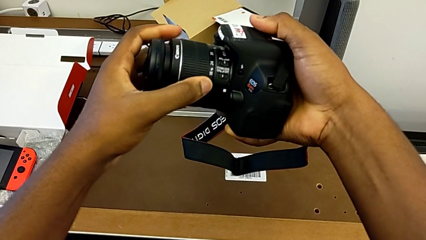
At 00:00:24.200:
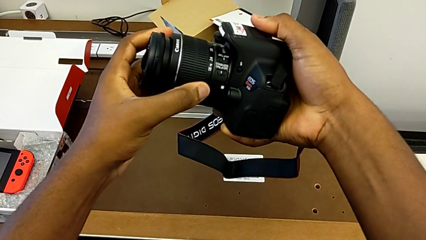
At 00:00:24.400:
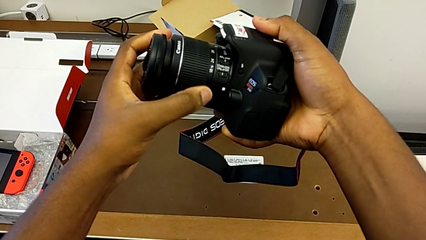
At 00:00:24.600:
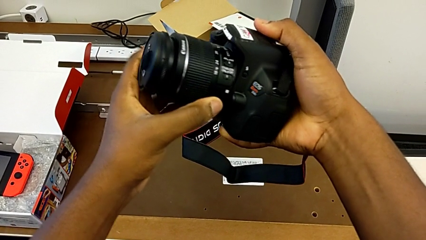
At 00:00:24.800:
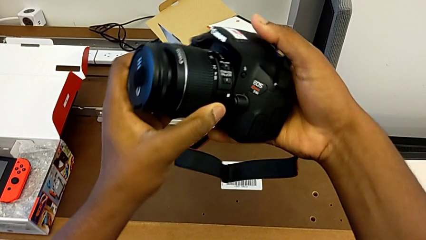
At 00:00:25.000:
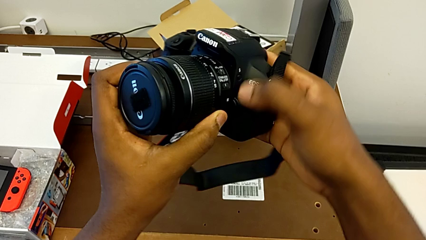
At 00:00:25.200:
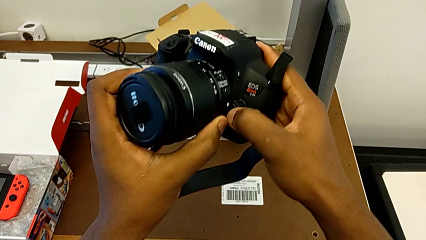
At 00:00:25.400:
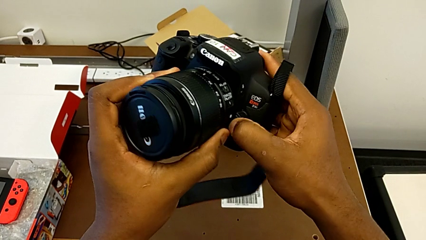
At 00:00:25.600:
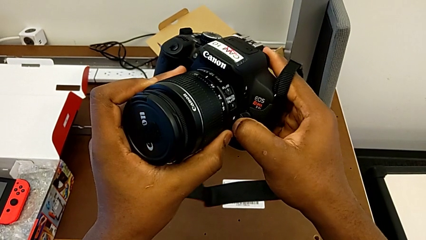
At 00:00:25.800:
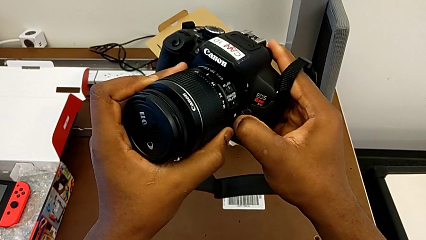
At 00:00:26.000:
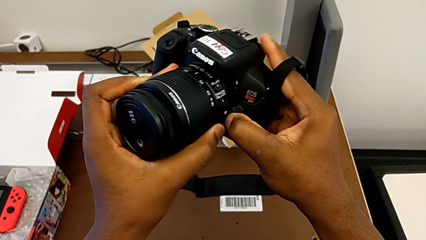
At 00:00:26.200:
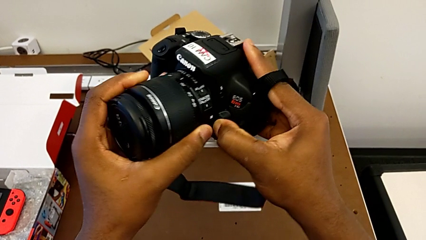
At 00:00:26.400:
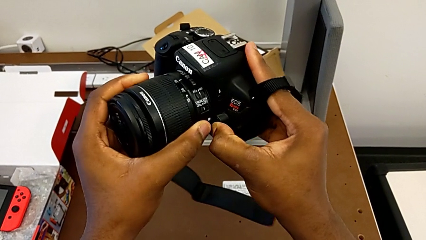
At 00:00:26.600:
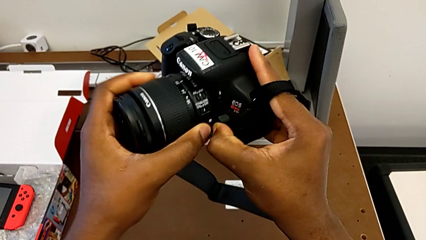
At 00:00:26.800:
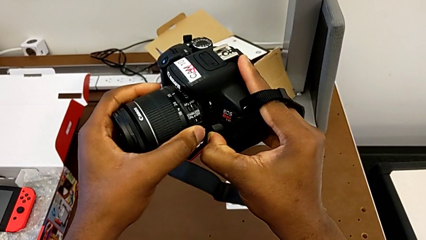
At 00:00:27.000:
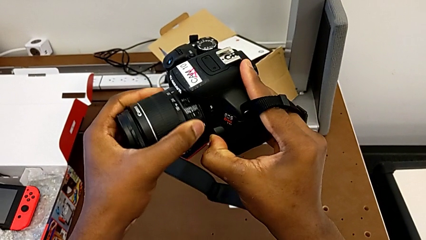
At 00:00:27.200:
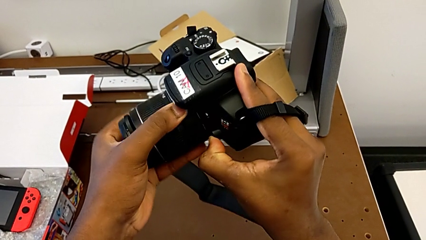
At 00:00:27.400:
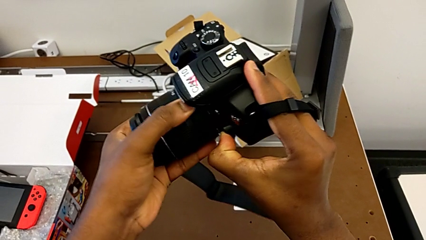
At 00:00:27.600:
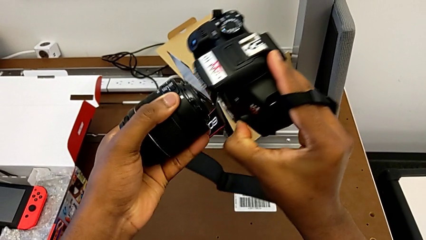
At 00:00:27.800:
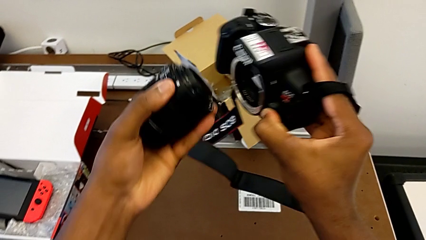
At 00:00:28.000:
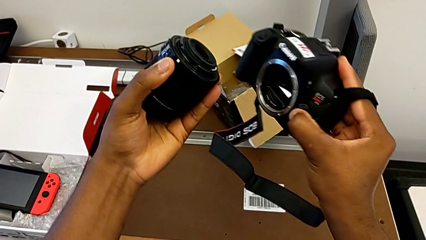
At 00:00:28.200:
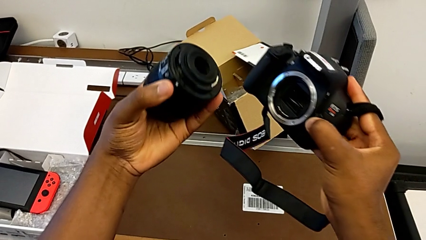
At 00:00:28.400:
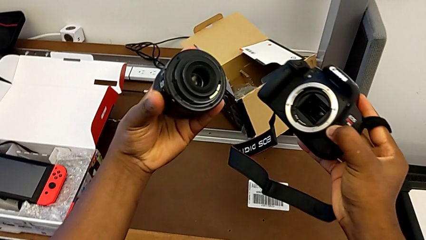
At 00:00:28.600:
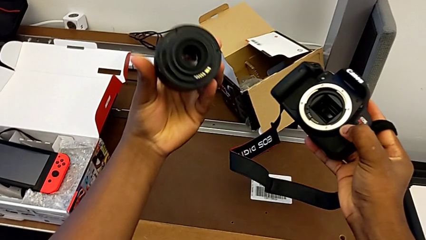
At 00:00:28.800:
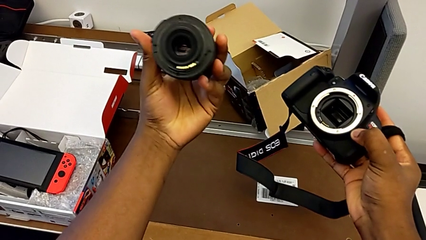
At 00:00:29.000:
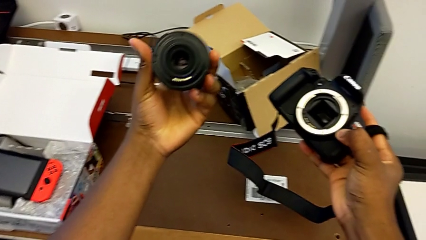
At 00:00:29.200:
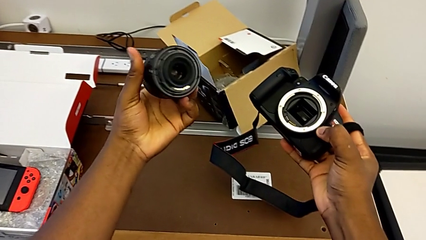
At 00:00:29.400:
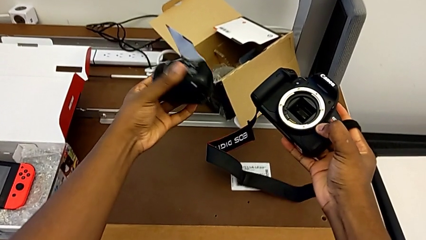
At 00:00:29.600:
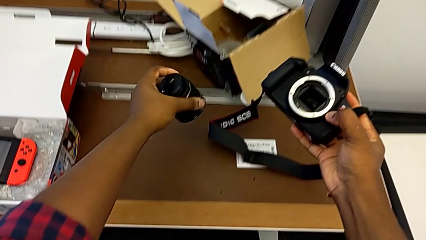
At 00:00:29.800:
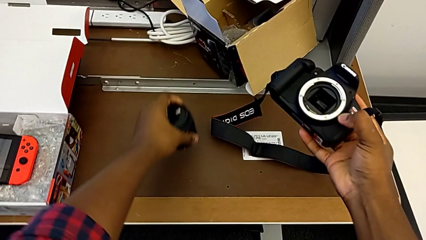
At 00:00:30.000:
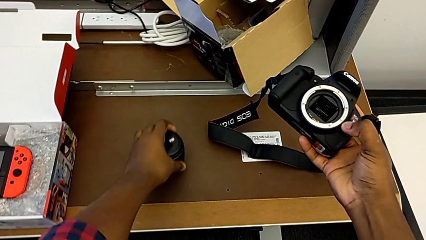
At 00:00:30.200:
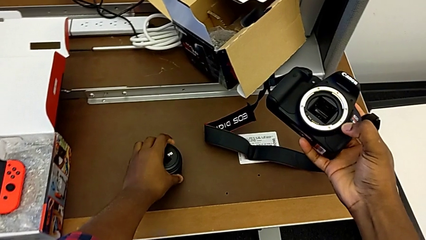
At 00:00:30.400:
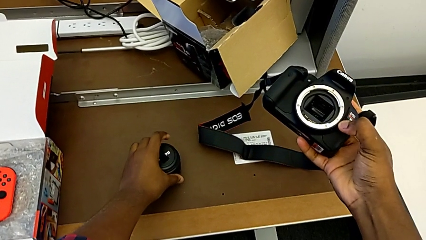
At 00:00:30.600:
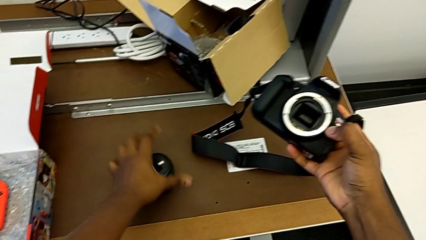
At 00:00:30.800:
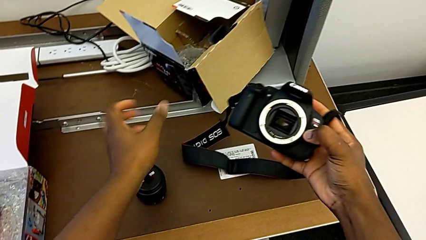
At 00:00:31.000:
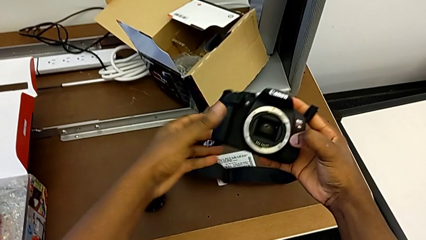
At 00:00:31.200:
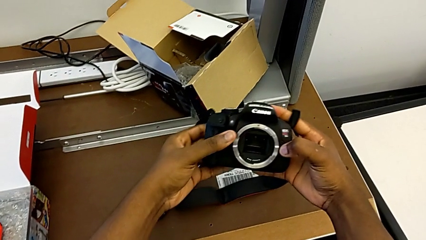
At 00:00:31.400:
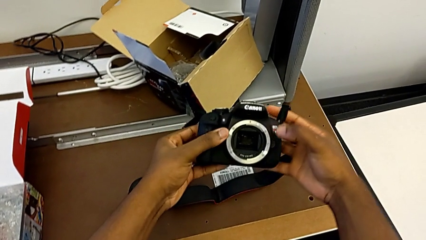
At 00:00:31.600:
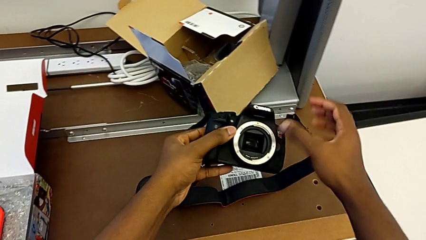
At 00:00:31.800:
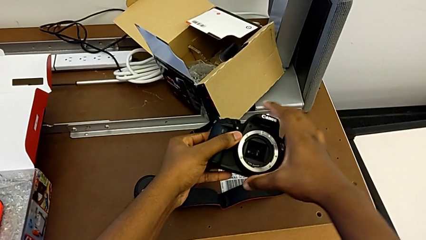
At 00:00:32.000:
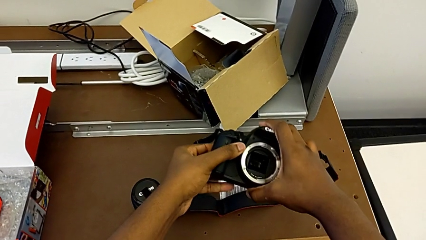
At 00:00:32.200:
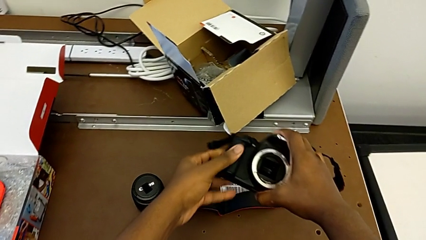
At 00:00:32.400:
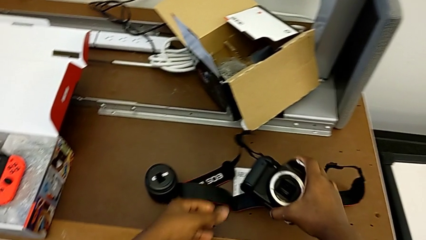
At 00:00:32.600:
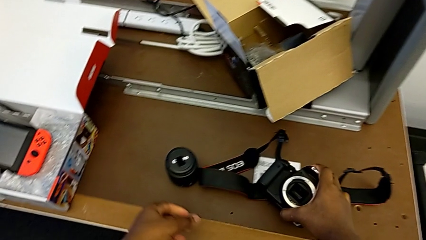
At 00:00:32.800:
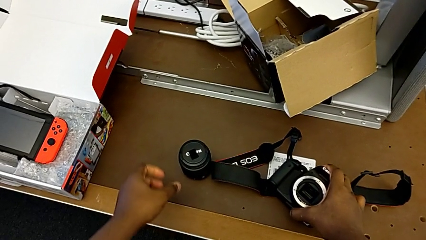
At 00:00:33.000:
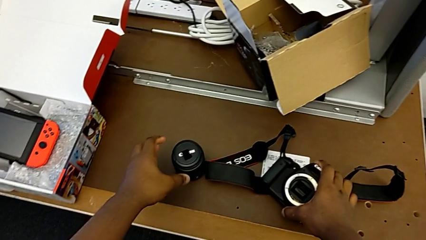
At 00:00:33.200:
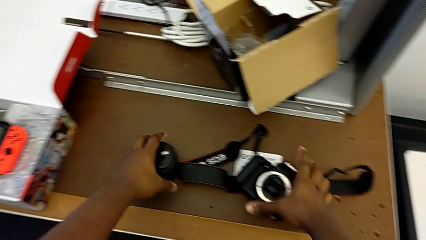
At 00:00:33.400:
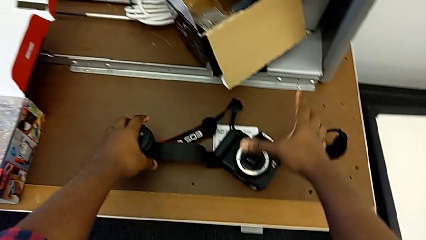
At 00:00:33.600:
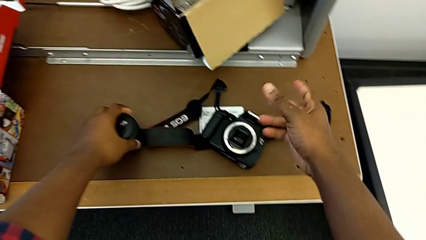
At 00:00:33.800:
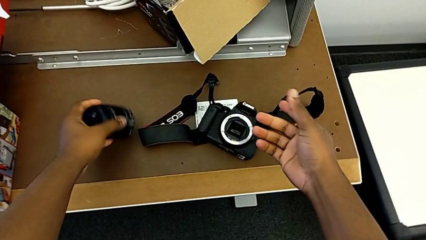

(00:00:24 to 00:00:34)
The camera wearer is detaching the lens. They press the release button with the right hand, withdraw the lens with the left hand, place the lens and place the DSLR.

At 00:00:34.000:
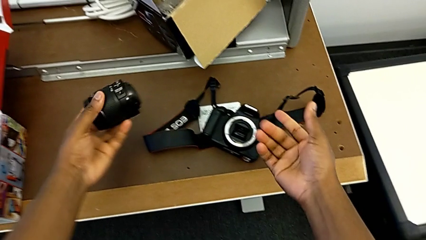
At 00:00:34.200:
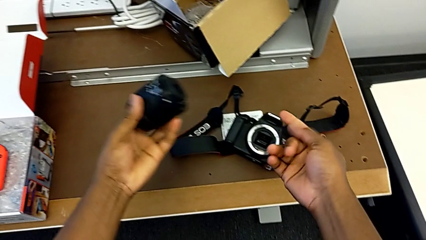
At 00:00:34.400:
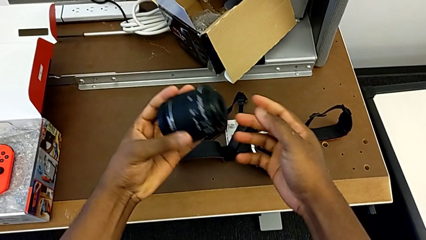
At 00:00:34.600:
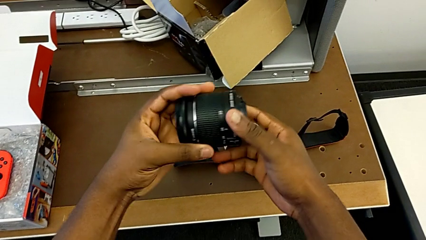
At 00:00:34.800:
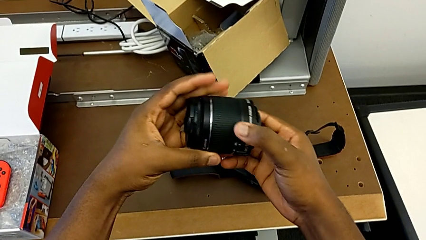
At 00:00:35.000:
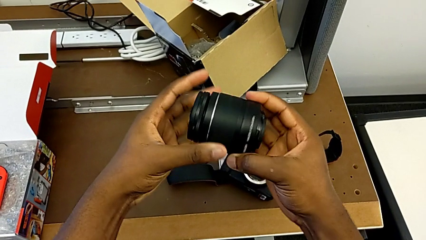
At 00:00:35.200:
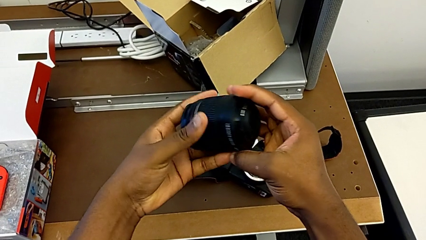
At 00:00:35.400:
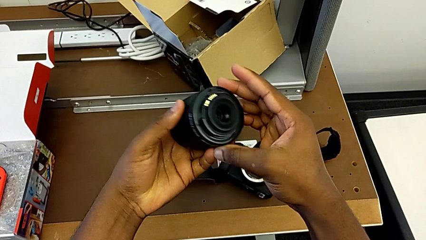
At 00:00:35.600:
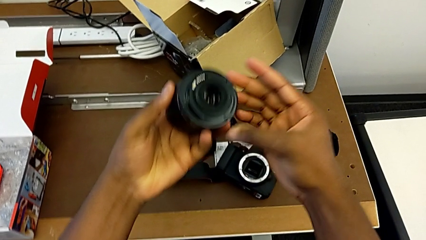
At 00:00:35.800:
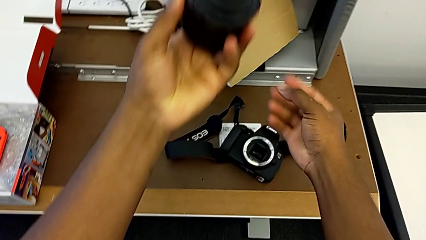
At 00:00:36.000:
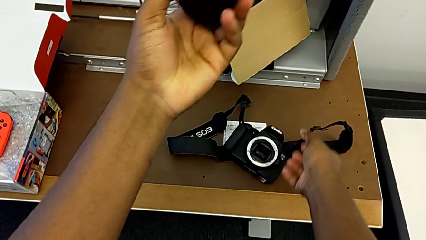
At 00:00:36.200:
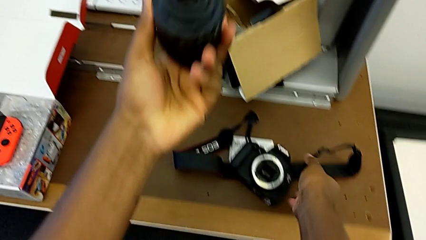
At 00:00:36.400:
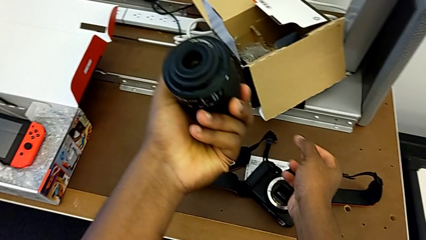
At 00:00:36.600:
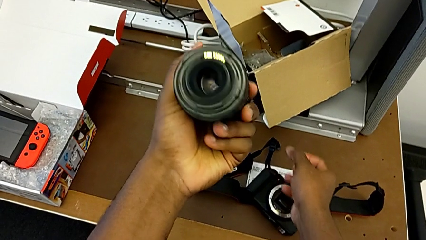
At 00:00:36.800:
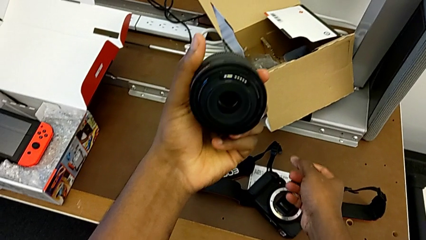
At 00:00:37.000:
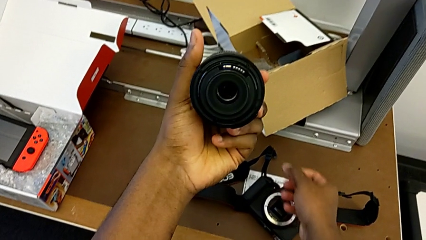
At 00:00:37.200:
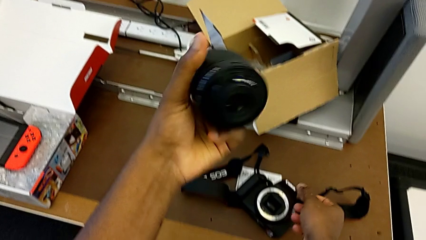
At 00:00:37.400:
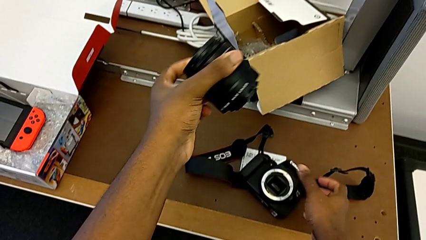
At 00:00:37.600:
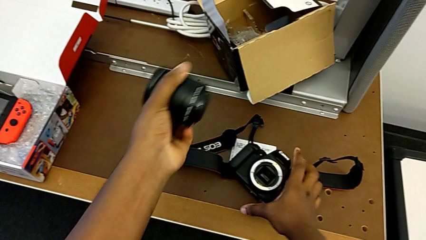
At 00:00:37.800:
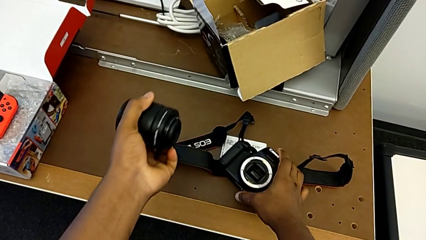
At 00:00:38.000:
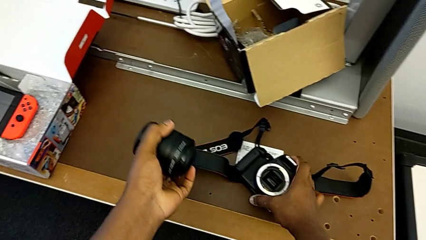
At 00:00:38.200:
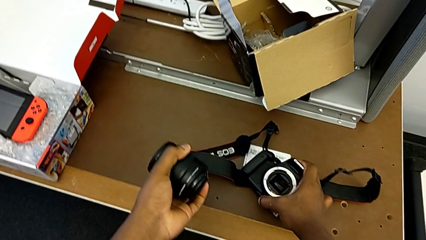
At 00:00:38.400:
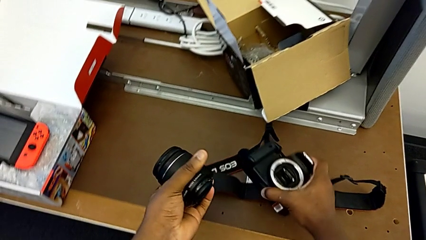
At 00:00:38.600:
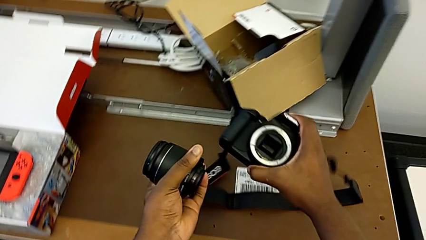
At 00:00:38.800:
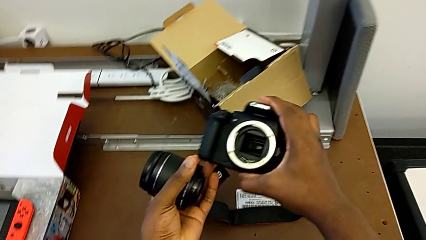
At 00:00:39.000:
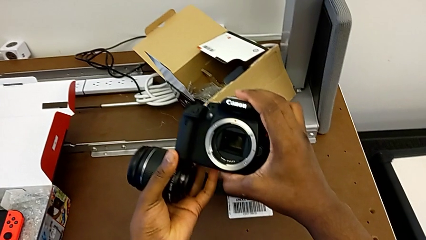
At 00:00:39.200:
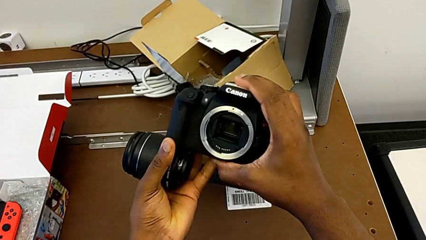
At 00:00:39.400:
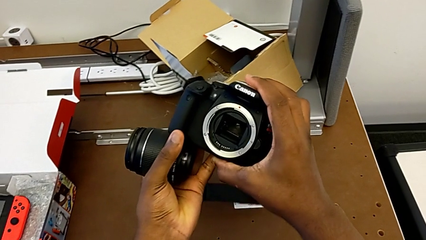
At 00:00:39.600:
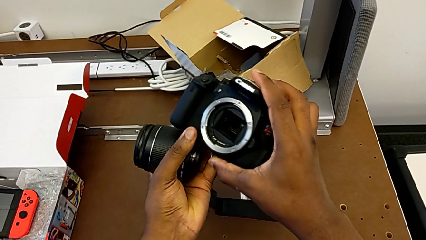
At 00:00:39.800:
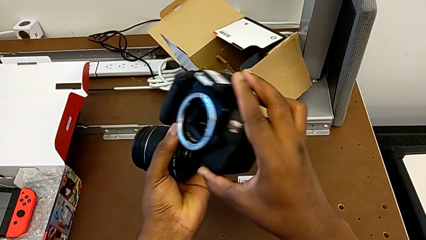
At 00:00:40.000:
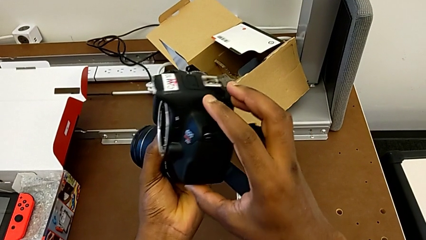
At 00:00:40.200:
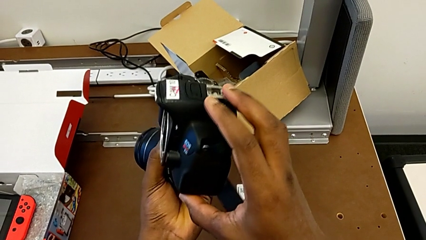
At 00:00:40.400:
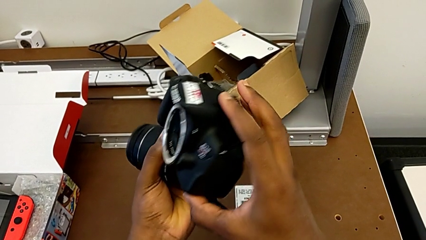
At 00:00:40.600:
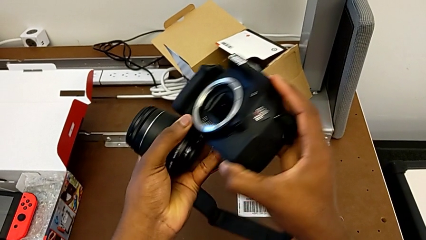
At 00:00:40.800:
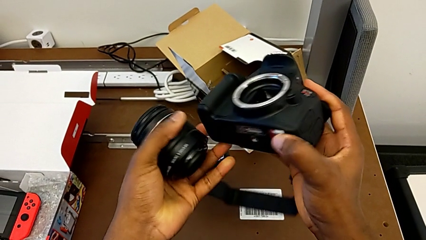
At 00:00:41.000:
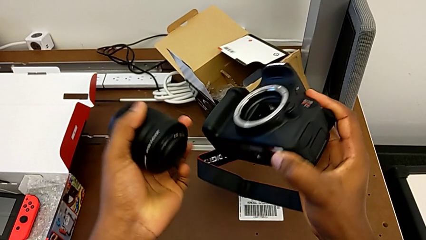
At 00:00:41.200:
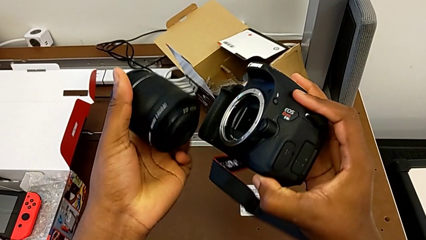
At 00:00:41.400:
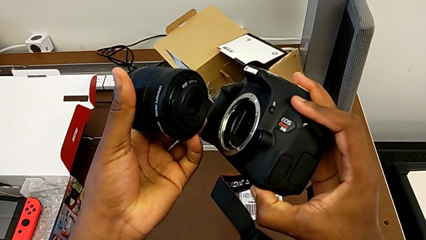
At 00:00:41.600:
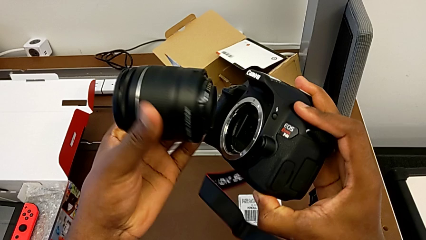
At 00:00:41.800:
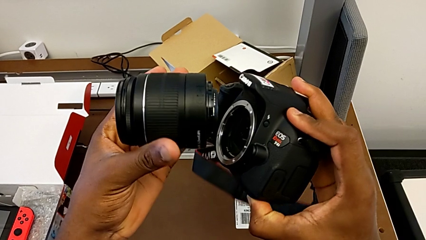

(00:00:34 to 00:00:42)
The camera wearer is attaching the lens. They grab the lens and grab the DSLR.
